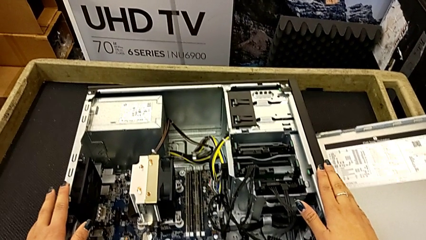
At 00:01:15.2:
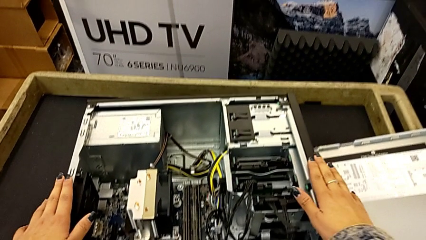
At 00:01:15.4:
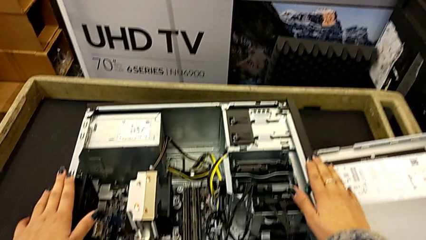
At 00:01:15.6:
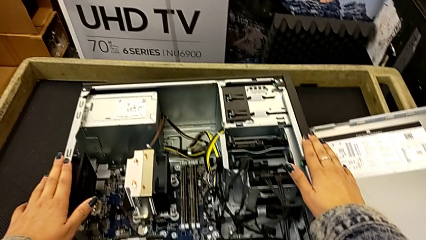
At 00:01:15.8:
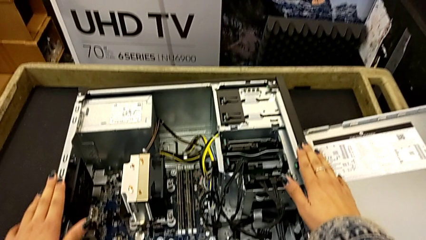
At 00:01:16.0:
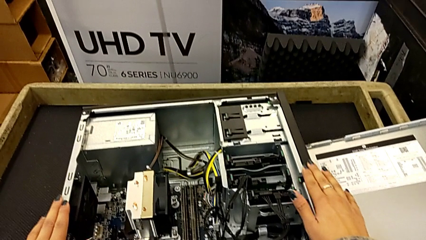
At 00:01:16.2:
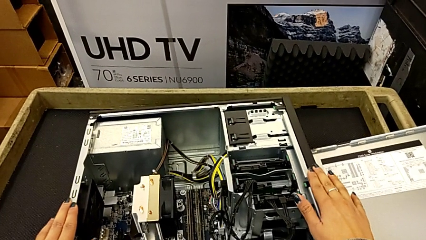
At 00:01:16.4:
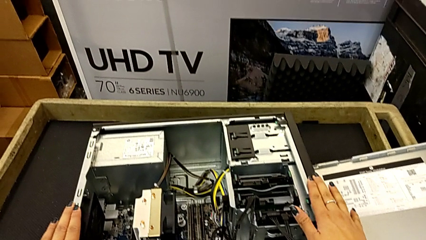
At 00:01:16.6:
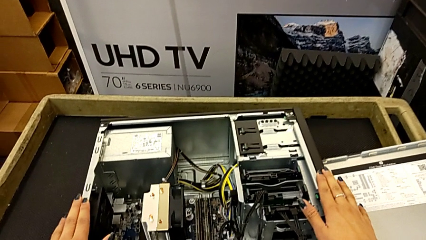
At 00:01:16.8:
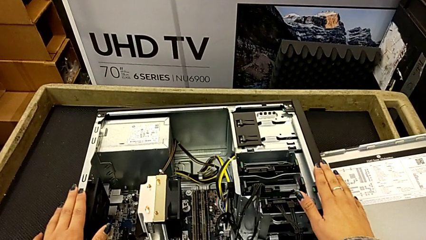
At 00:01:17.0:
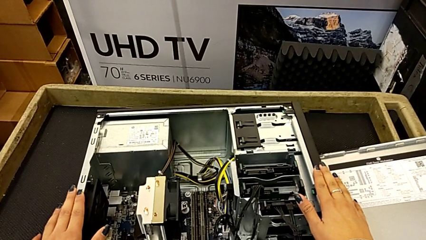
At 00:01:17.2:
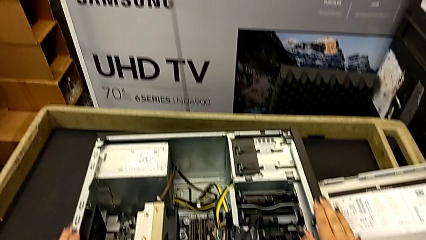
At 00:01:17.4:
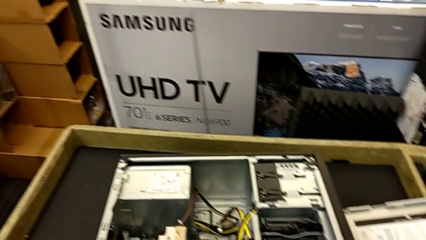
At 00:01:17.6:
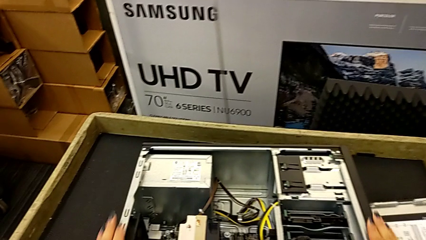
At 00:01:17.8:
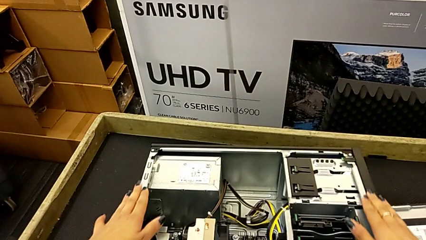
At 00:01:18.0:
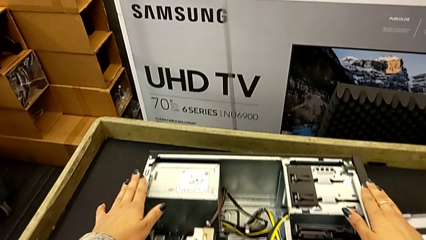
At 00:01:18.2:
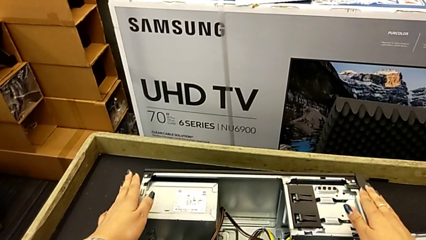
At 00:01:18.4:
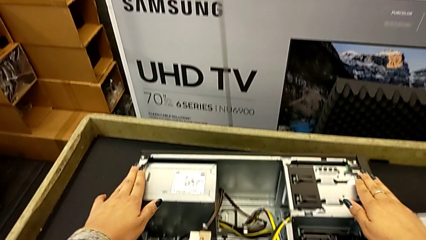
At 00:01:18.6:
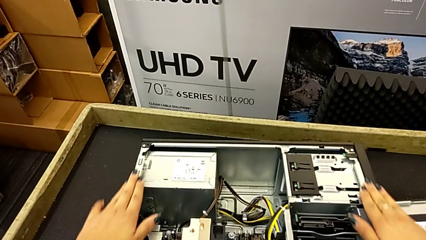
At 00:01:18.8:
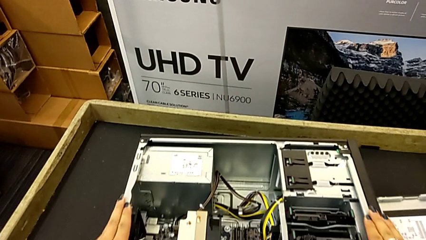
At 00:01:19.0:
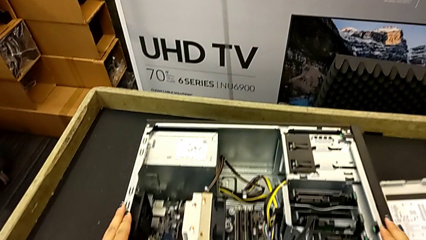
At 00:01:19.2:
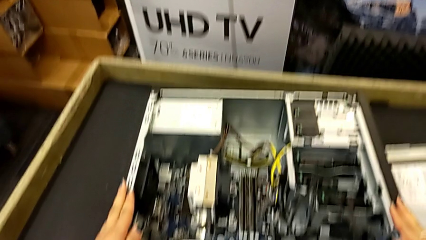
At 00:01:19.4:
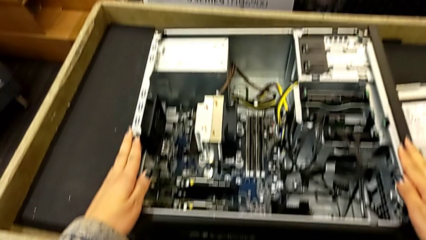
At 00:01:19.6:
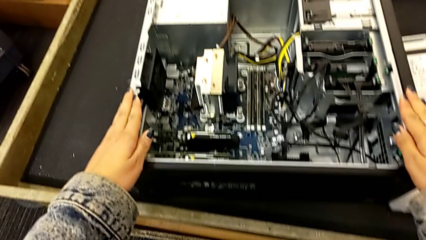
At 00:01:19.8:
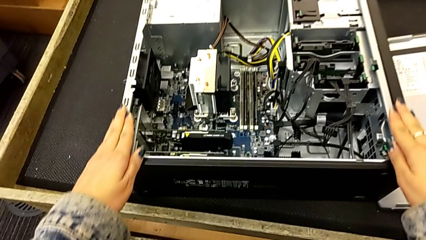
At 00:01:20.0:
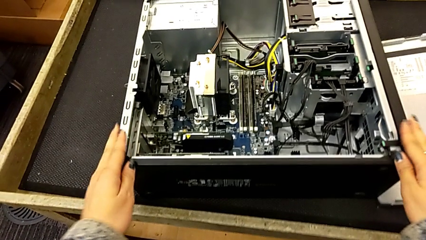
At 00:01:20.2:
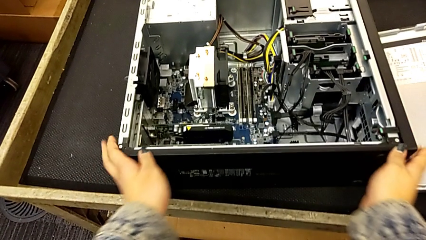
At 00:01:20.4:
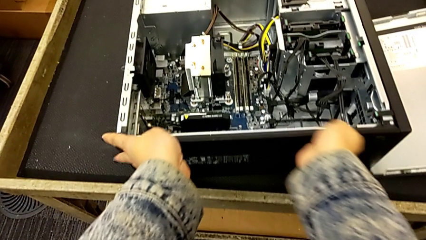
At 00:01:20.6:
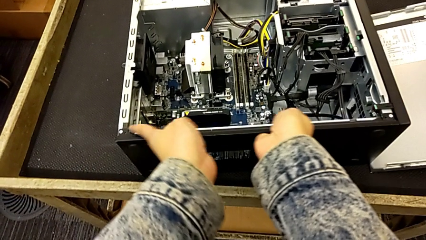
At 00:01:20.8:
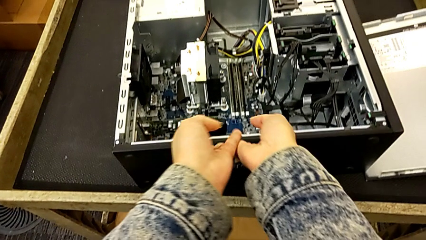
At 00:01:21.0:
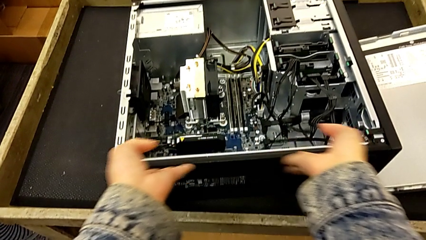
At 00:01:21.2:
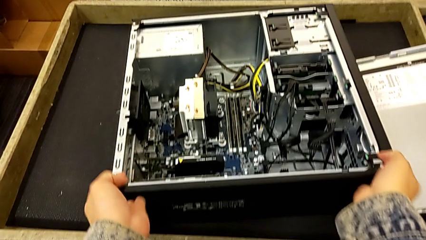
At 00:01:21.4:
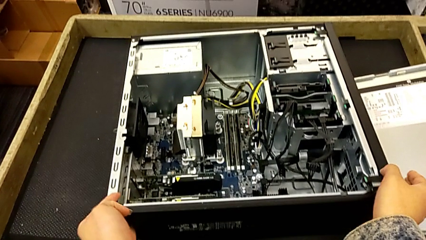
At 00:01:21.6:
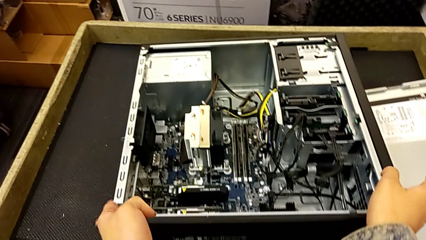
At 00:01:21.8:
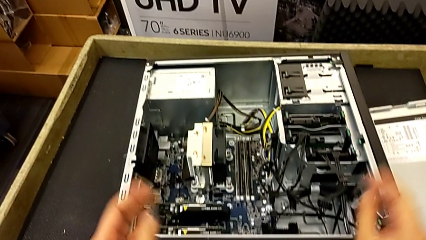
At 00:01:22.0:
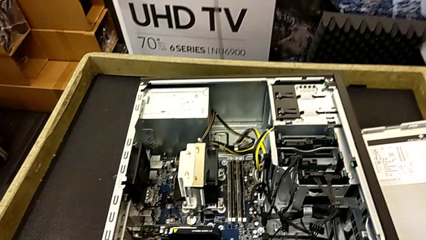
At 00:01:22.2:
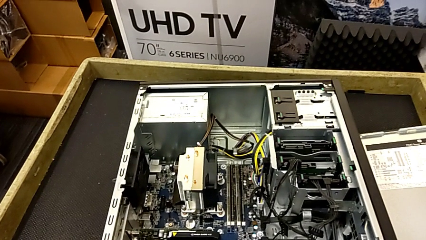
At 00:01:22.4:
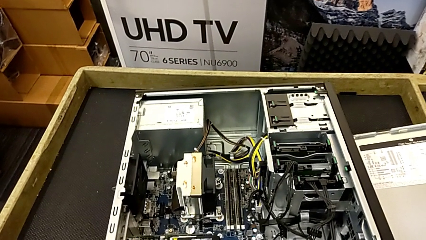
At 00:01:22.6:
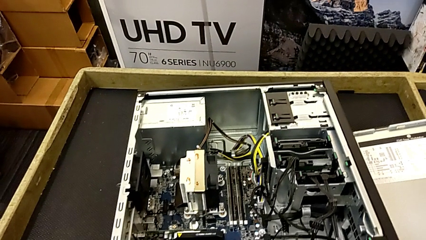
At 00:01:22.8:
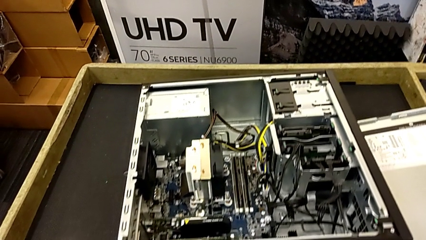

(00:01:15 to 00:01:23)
The camera wearer is touching the computer tower. They keep holding the computer tower.

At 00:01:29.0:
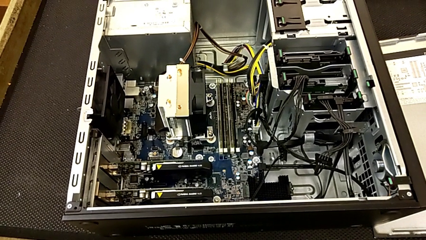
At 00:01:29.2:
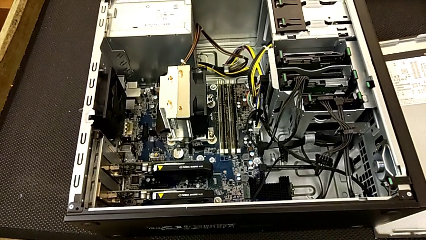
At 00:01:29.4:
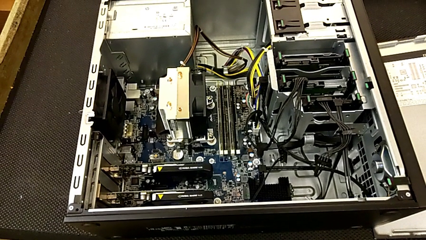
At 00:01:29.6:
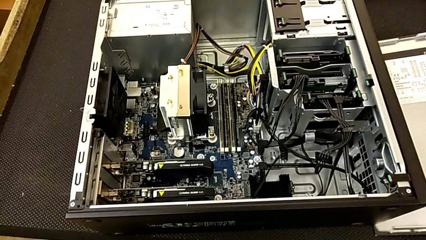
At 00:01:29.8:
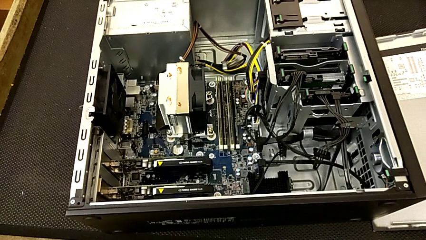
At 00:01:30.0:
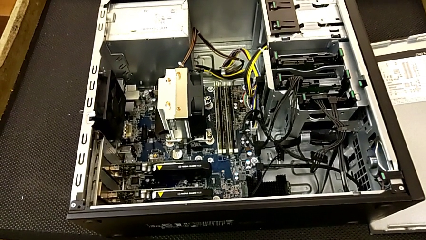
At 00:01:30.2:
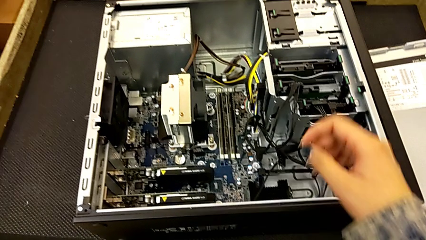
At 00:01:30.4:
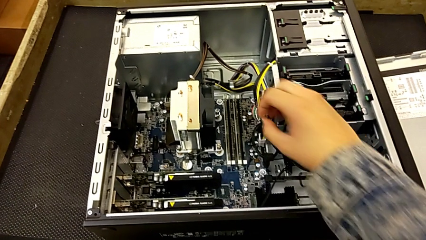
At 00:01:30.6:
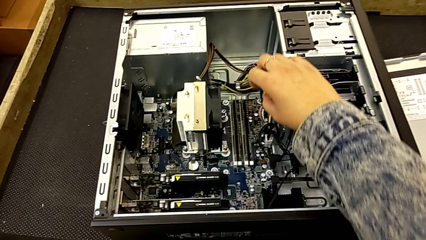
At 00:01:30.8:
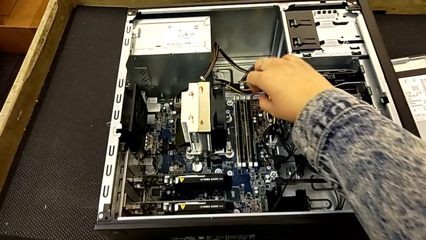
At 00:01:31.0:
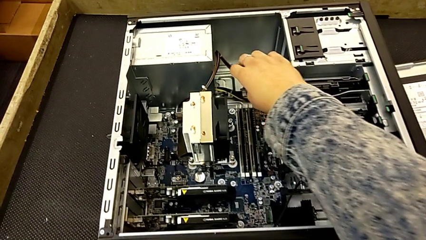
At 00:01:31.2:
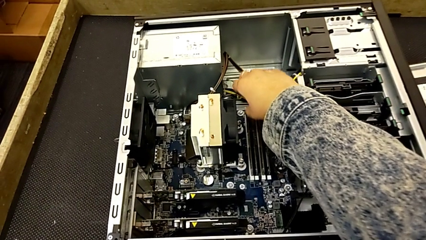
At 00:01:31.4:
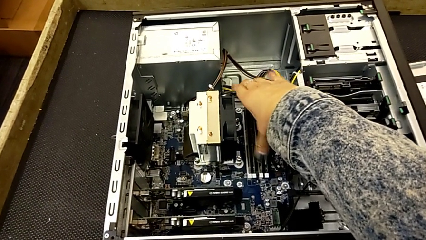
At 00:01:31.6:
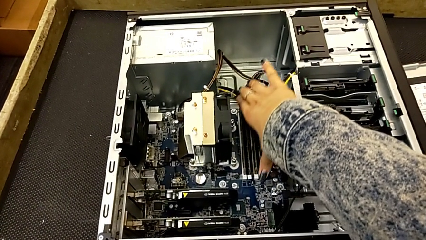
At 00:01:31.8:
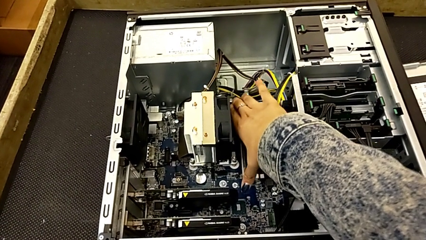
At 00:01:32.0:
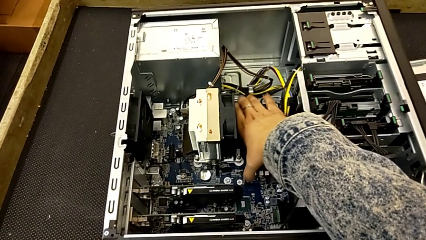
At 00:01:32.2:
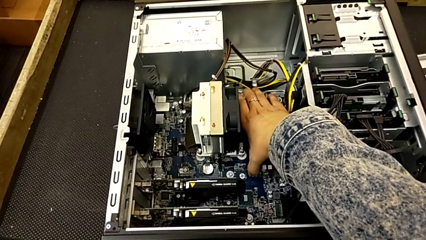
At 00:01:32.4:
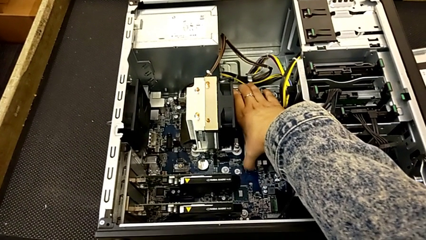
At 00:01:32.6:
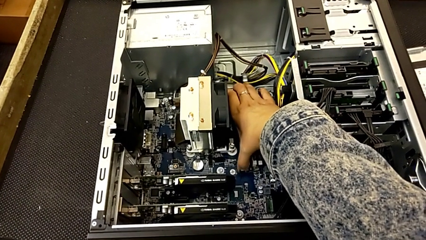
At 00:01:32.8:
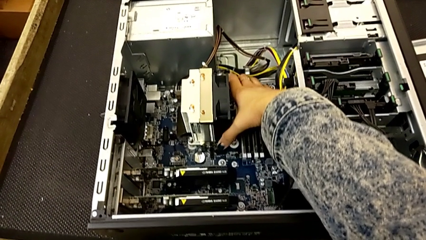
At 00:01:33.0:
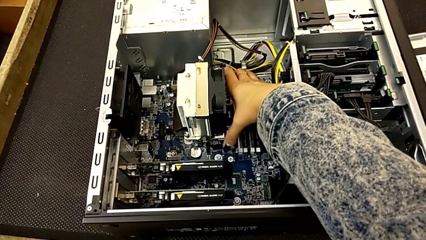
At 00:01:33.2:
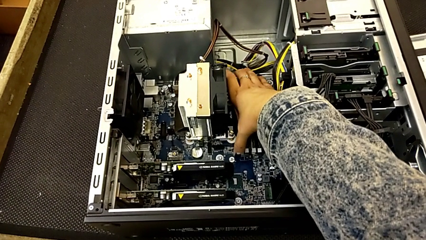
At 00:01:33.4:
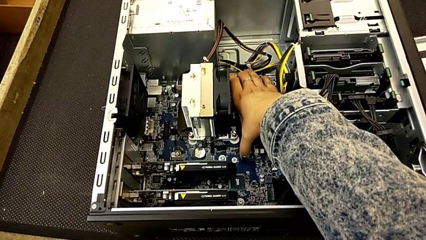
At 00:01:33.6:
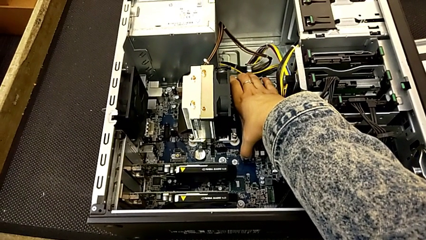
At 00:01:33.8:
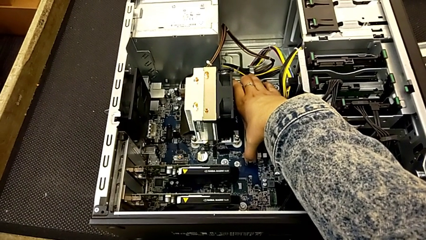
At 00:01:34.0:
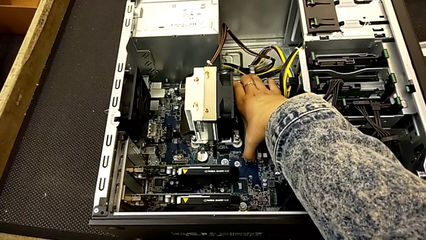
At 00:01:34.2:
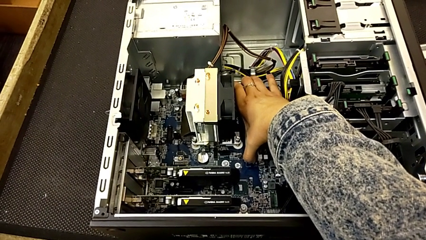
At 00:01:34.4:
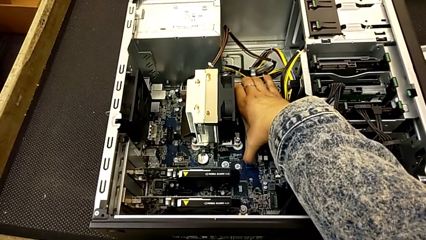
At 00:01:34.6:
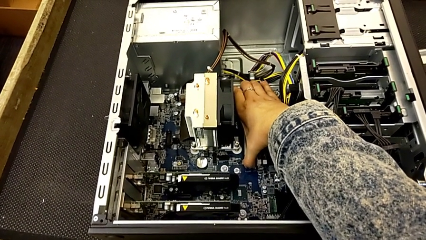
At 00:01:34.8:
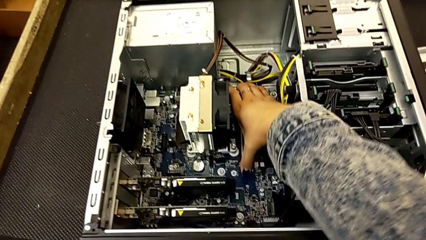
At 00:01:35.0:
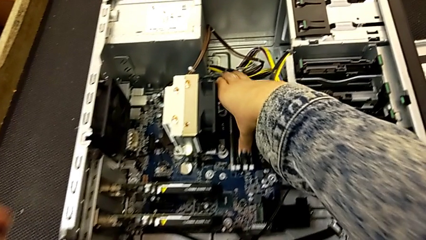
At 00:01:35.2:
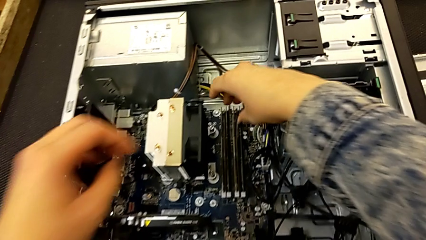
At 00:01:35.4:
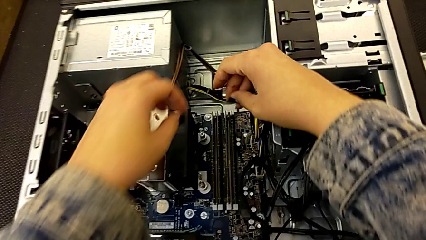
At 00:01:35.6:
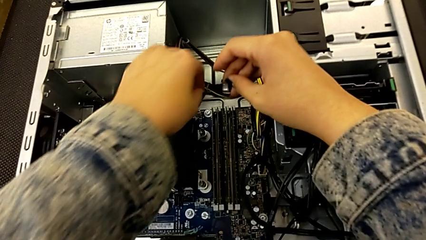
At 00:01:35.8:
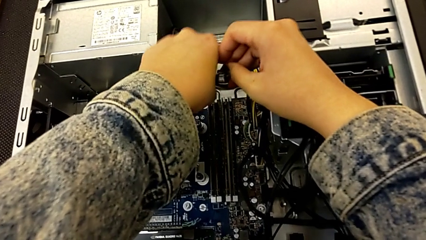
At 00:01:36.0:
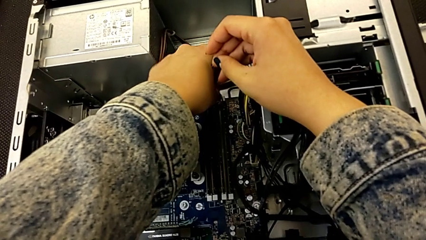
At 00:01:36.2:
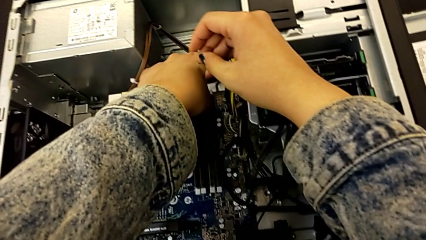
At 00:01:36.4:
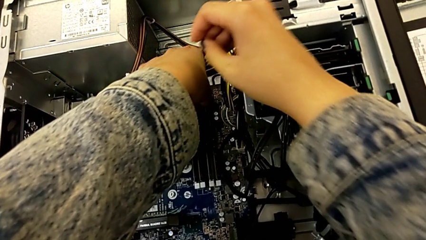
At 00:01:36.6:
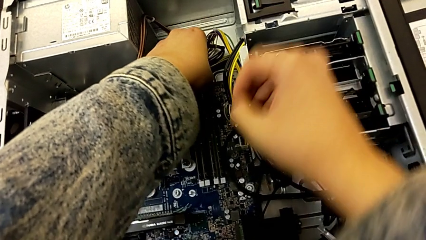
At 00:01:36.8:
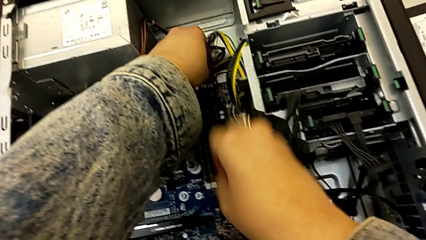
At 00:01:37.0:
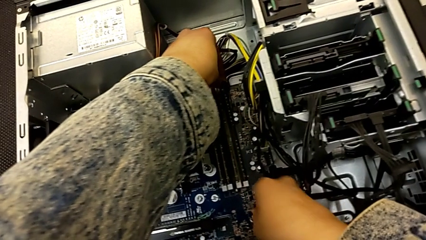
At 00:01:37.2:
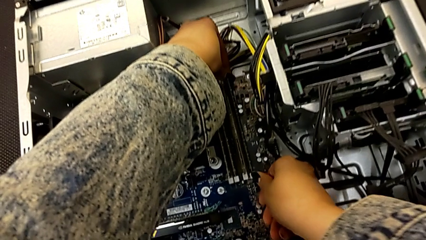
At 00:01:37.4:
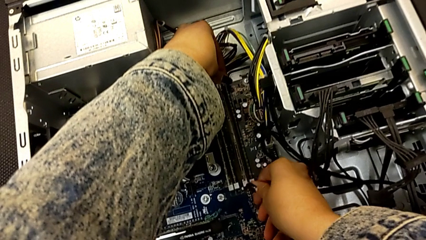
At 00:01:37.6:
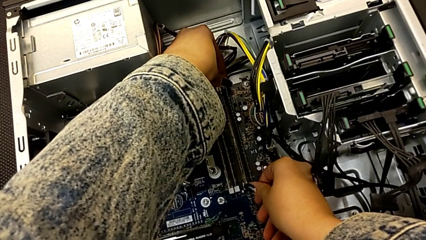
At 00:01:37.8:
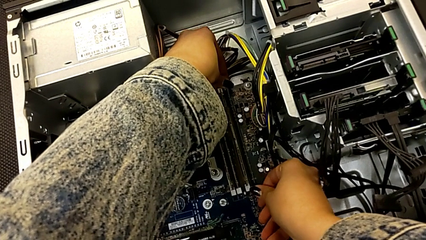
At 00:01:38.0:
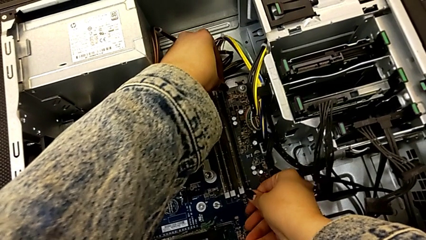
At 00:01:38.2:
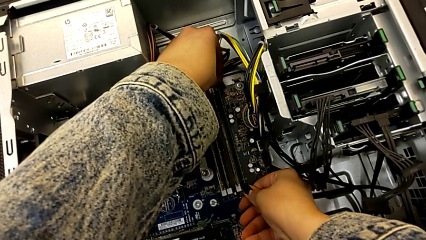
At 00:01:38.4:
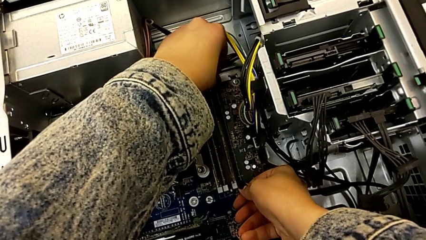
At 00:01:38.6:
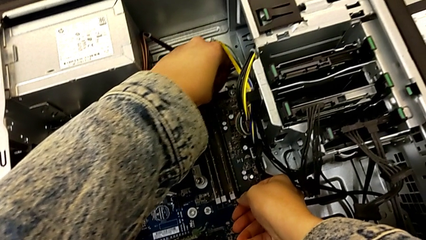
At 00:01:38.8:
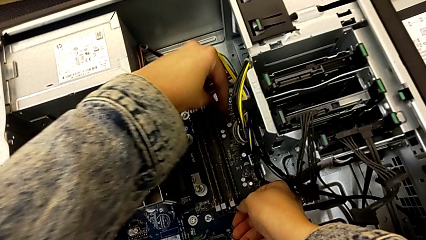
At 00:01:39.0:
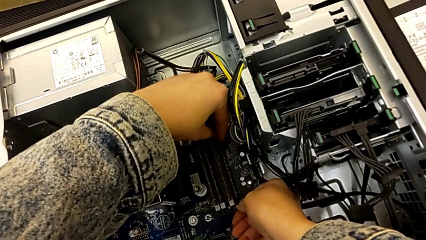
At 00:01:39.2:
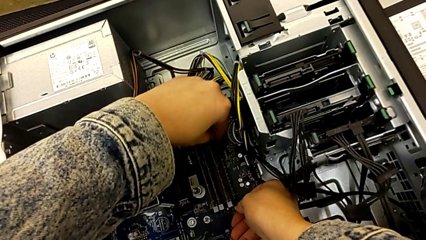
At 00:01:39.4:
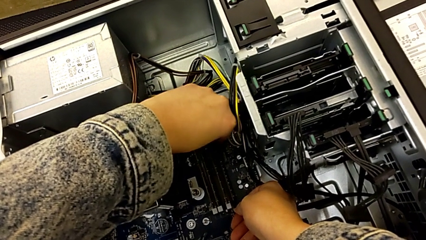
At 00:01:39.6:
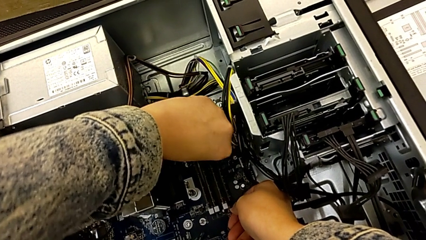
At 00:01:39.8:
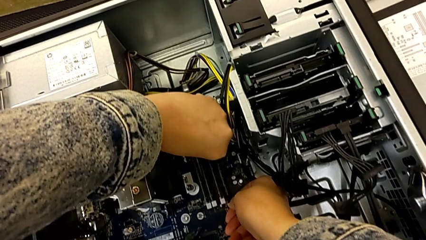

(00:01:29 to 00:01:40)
The camera wearer is removing the RAM. They press the first release button.
